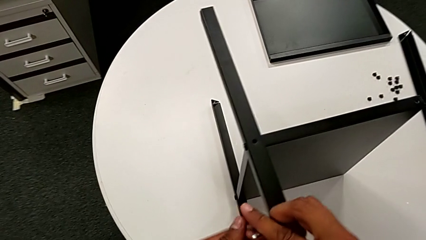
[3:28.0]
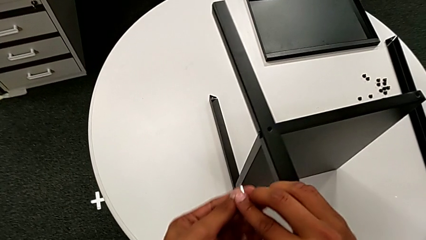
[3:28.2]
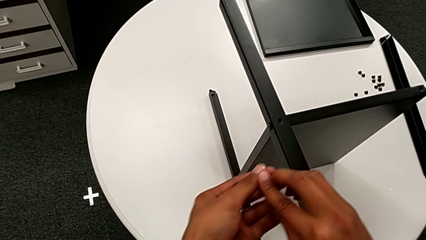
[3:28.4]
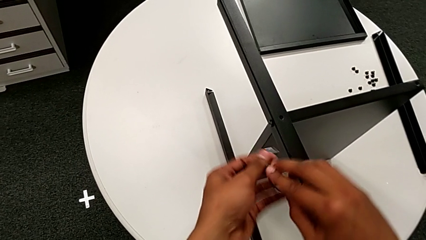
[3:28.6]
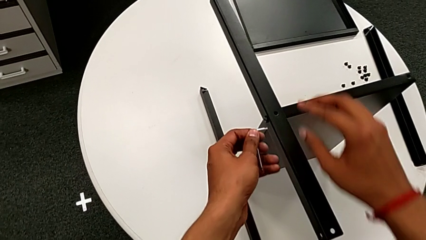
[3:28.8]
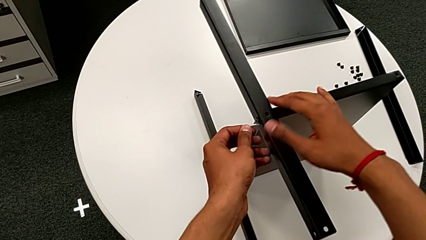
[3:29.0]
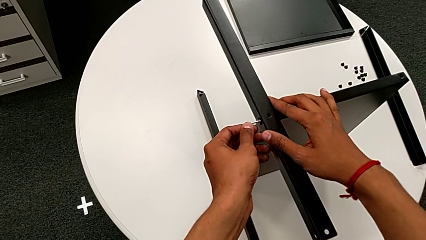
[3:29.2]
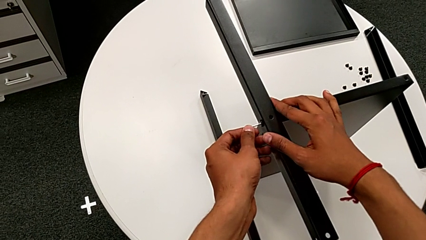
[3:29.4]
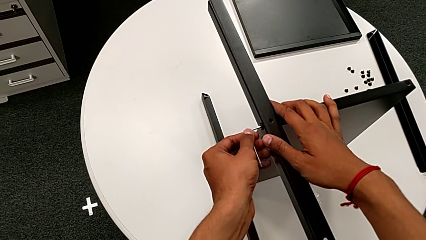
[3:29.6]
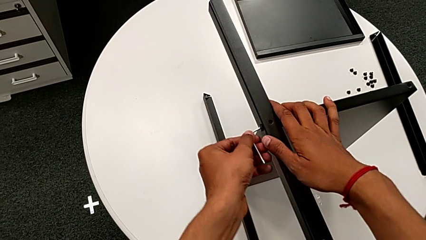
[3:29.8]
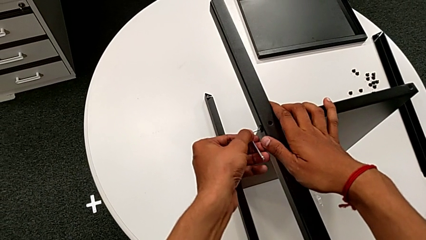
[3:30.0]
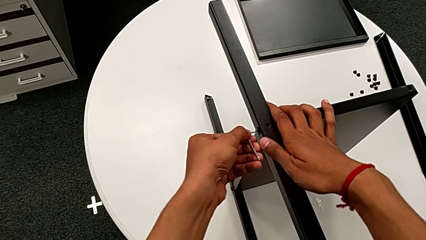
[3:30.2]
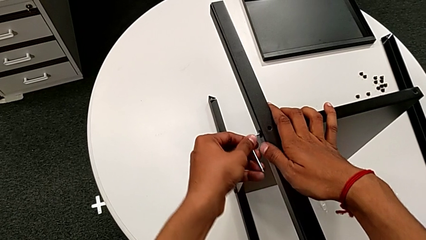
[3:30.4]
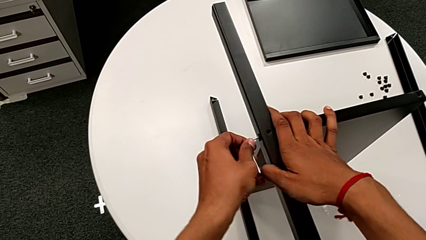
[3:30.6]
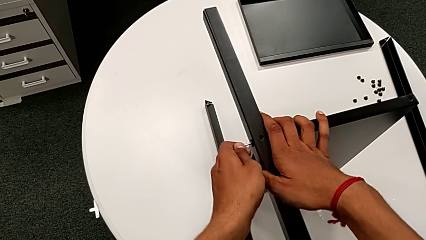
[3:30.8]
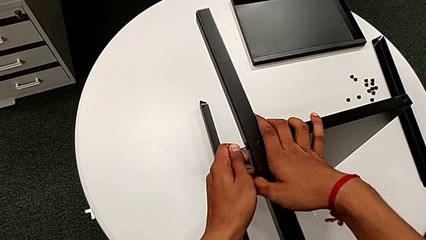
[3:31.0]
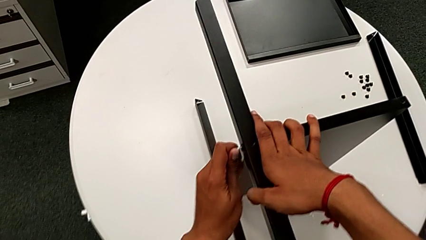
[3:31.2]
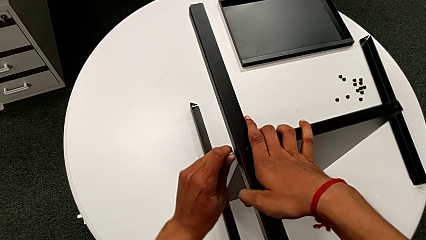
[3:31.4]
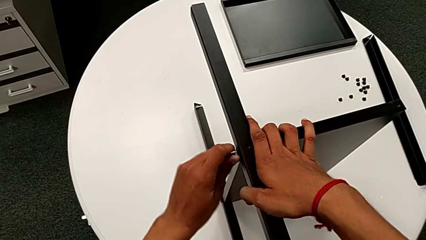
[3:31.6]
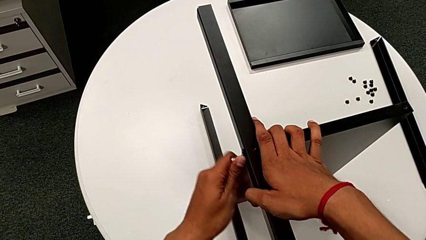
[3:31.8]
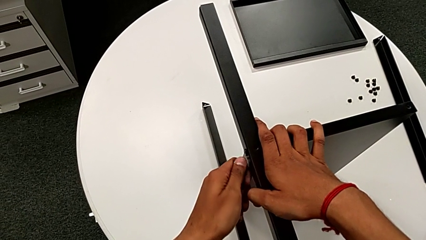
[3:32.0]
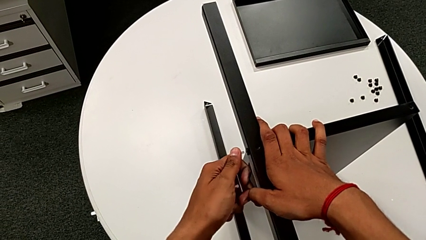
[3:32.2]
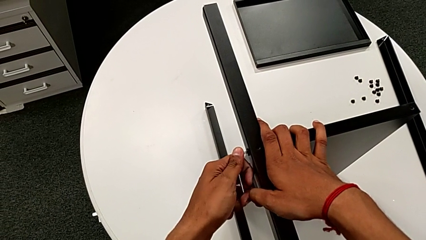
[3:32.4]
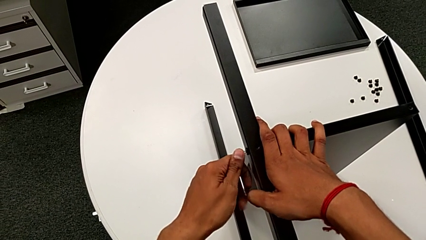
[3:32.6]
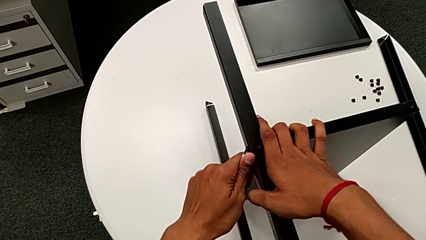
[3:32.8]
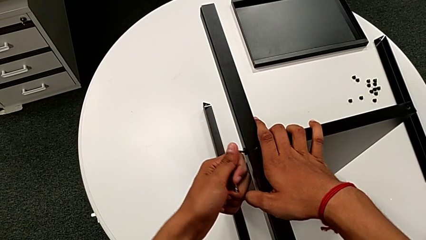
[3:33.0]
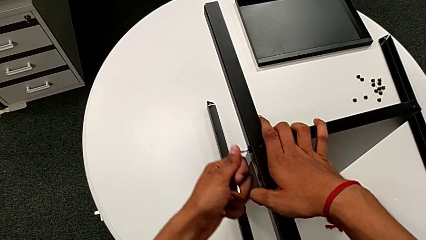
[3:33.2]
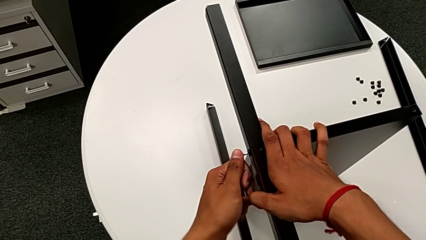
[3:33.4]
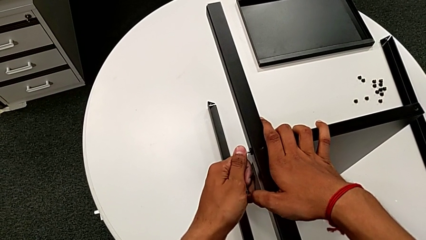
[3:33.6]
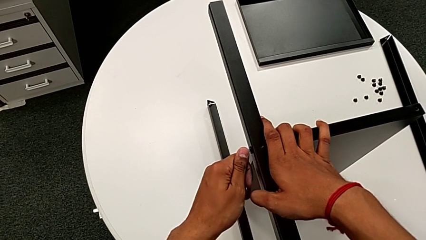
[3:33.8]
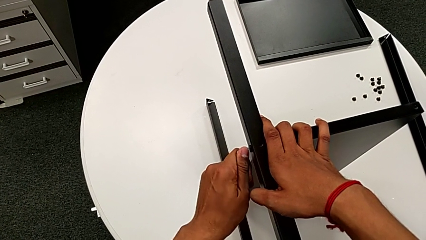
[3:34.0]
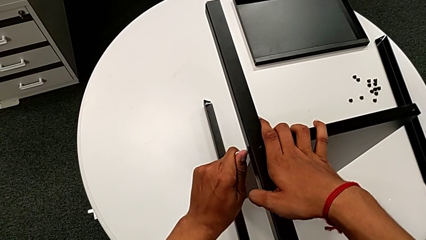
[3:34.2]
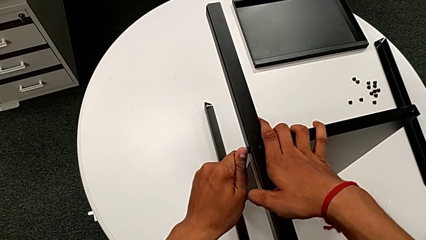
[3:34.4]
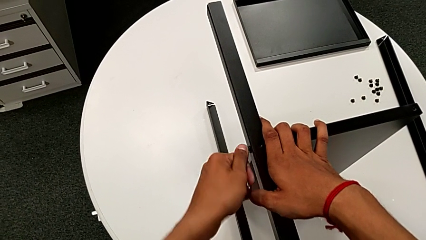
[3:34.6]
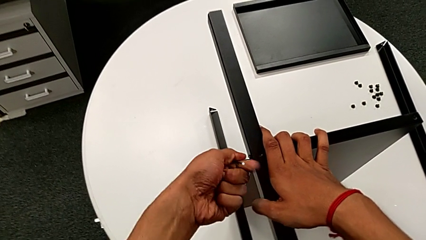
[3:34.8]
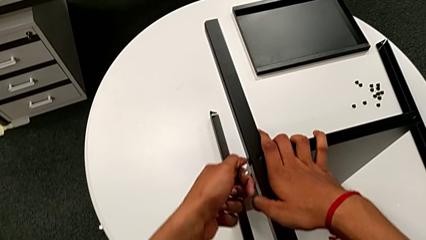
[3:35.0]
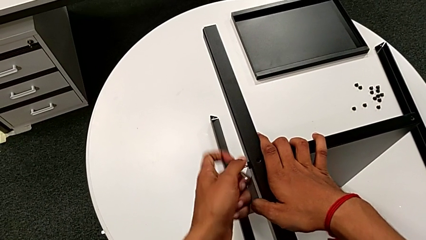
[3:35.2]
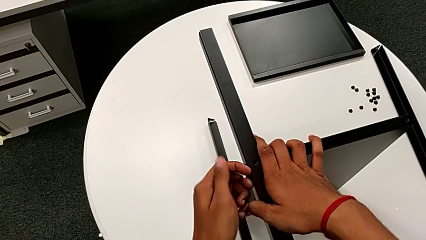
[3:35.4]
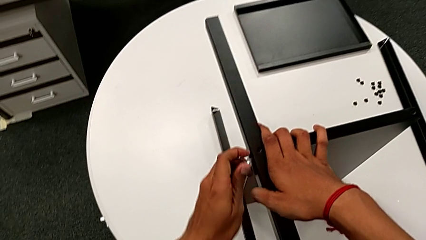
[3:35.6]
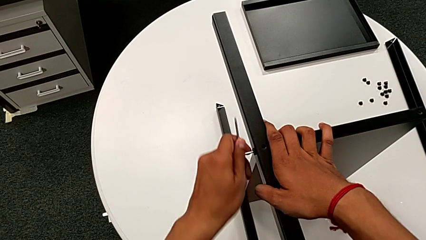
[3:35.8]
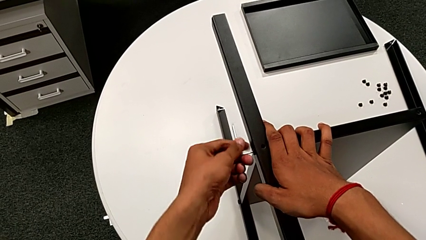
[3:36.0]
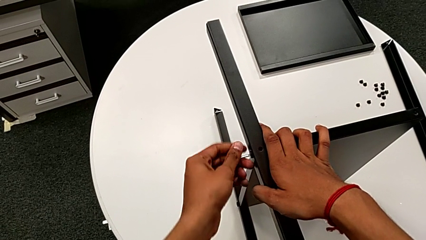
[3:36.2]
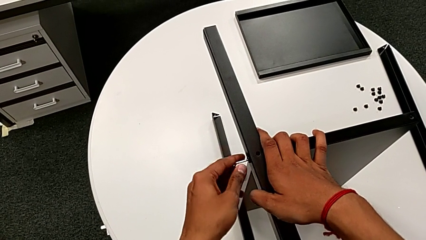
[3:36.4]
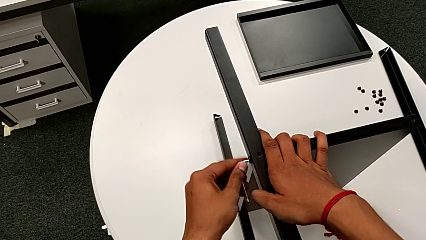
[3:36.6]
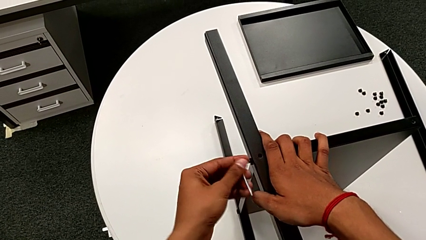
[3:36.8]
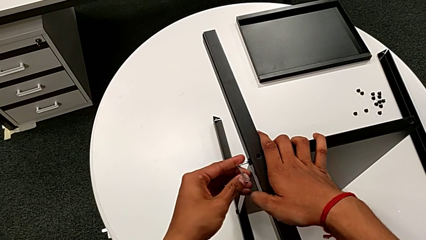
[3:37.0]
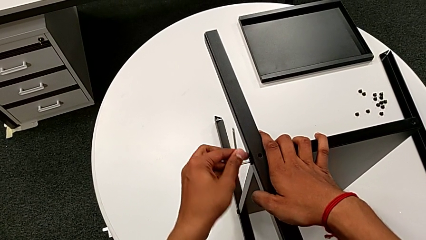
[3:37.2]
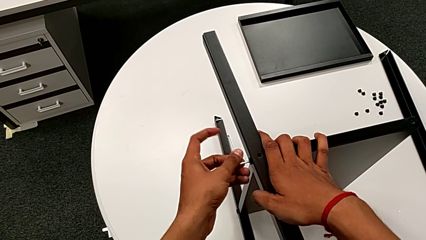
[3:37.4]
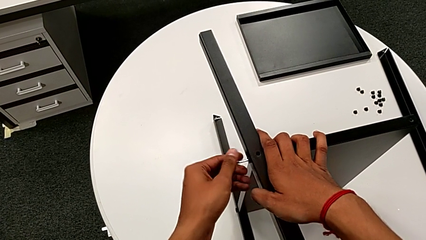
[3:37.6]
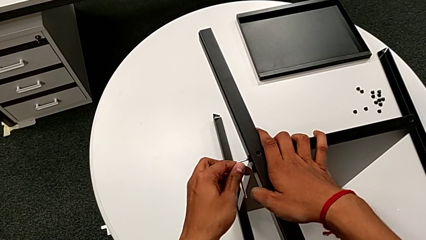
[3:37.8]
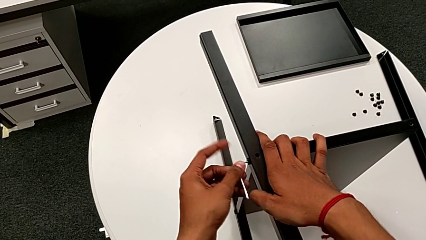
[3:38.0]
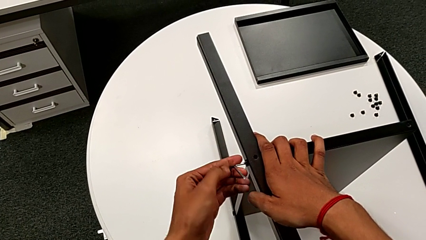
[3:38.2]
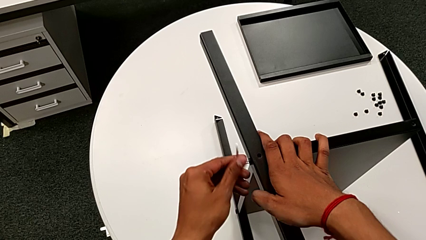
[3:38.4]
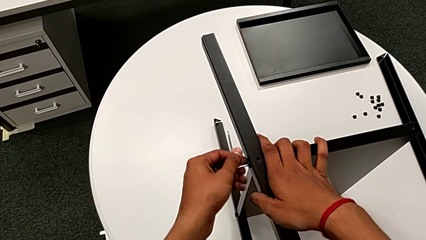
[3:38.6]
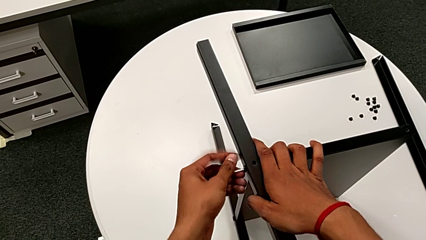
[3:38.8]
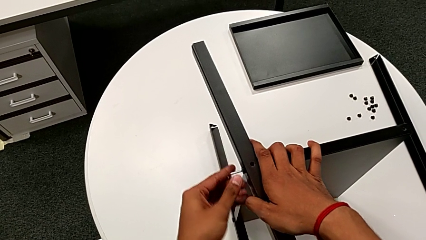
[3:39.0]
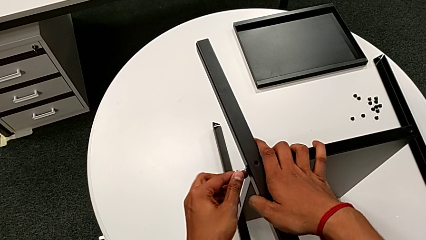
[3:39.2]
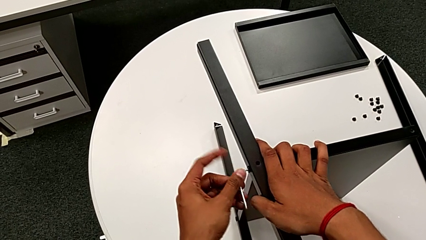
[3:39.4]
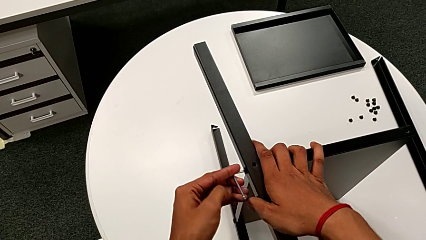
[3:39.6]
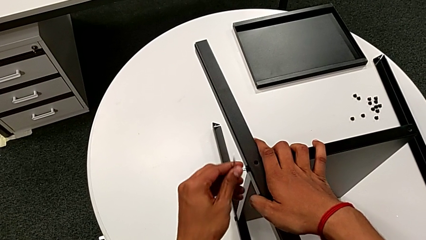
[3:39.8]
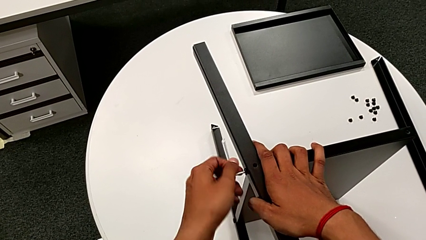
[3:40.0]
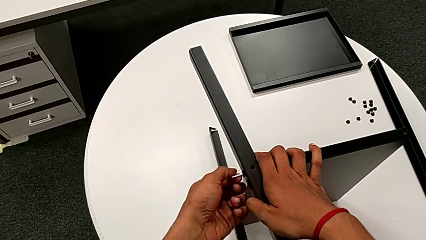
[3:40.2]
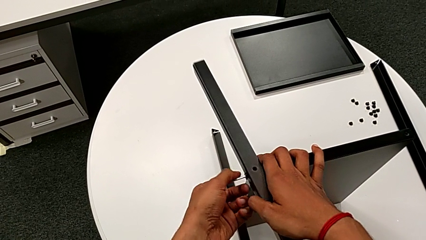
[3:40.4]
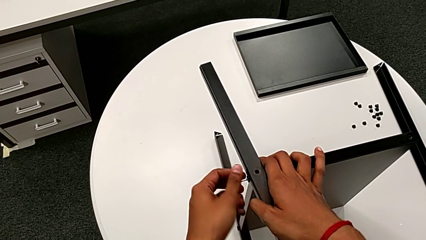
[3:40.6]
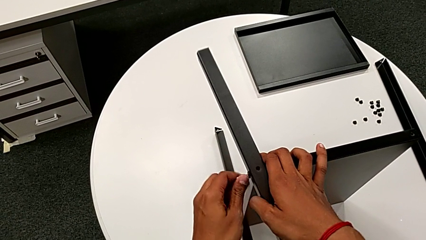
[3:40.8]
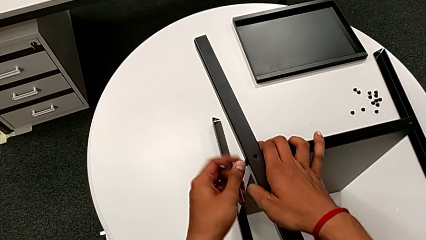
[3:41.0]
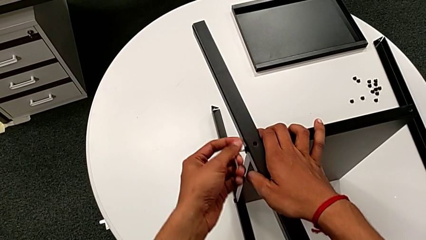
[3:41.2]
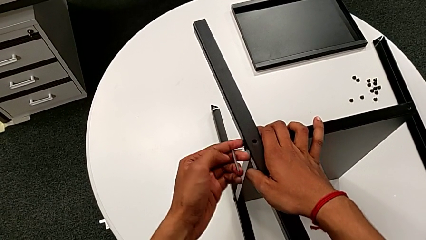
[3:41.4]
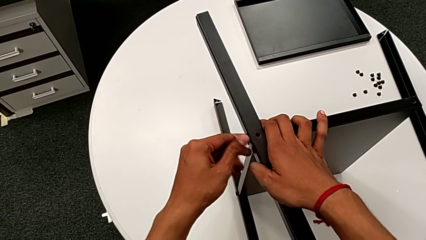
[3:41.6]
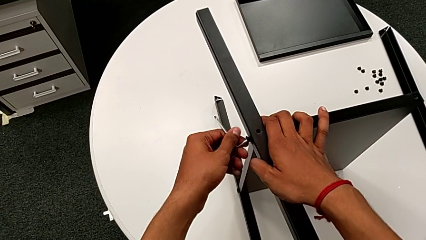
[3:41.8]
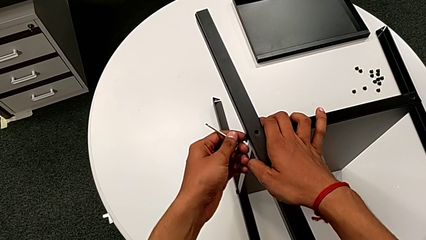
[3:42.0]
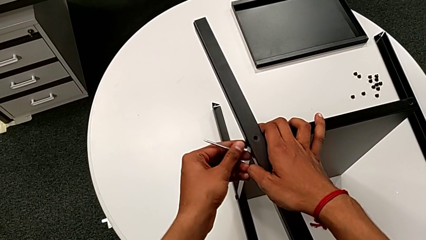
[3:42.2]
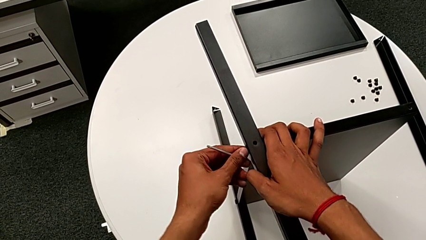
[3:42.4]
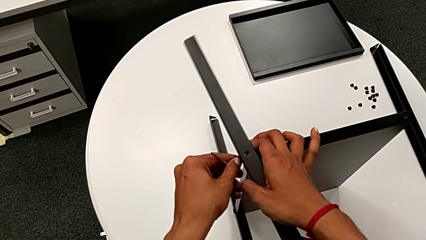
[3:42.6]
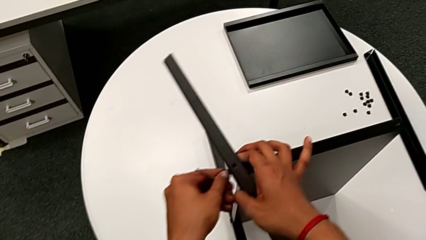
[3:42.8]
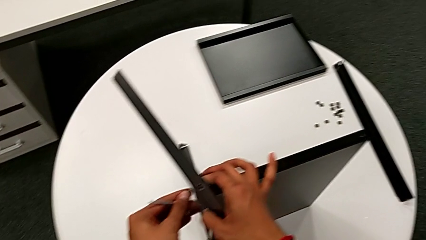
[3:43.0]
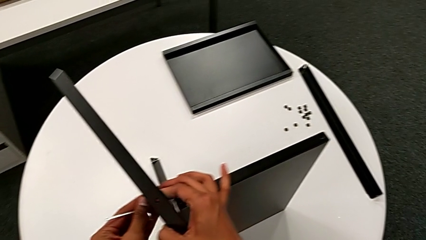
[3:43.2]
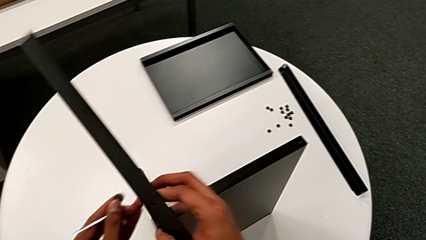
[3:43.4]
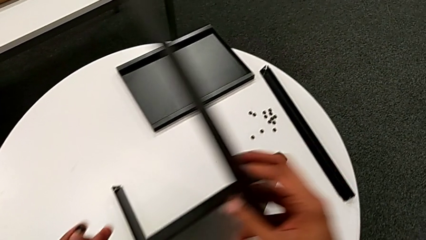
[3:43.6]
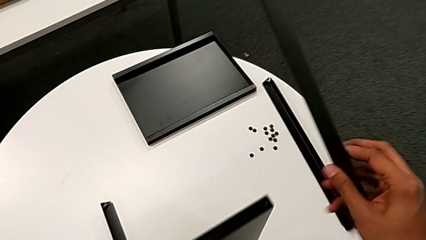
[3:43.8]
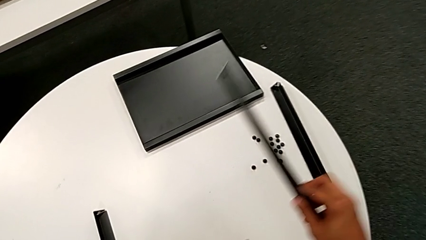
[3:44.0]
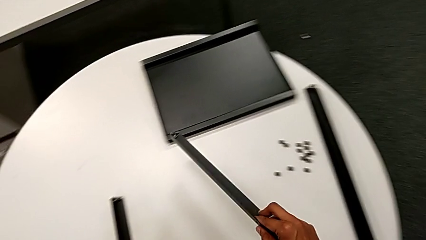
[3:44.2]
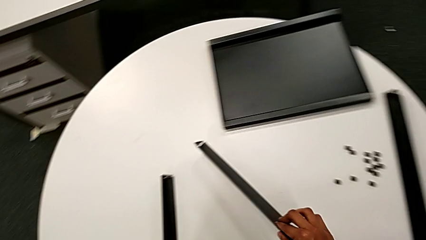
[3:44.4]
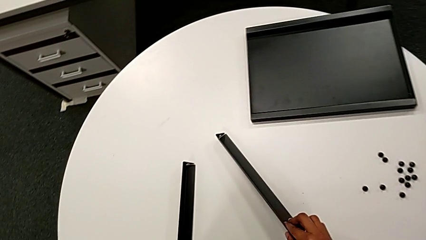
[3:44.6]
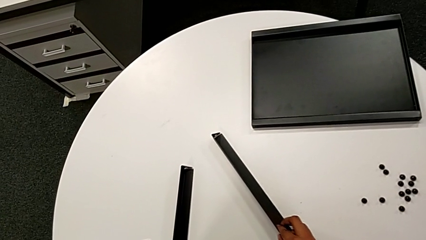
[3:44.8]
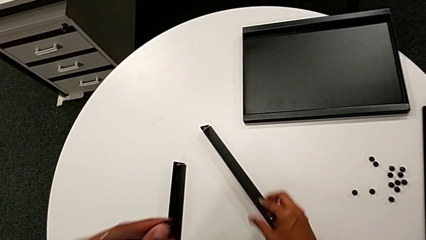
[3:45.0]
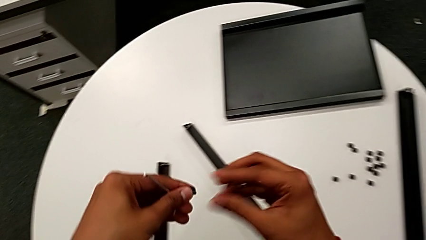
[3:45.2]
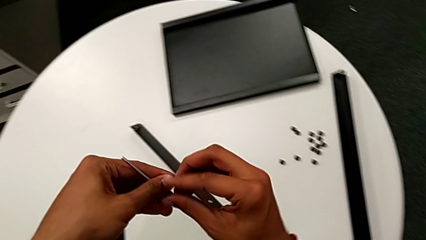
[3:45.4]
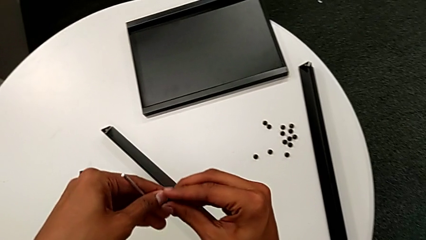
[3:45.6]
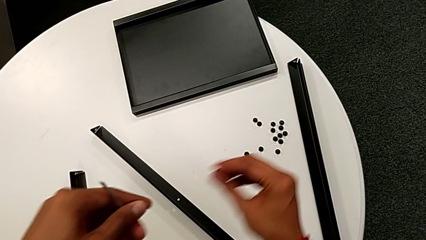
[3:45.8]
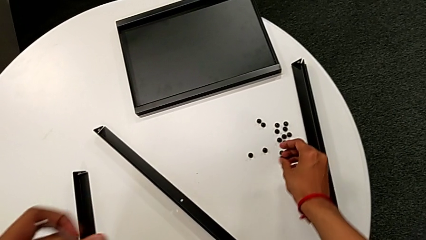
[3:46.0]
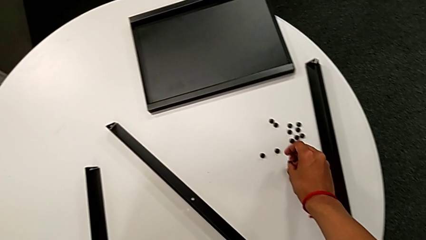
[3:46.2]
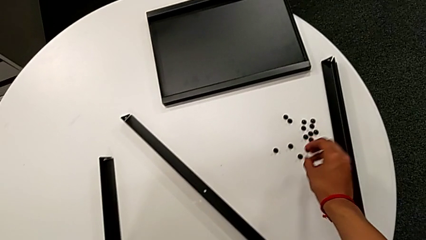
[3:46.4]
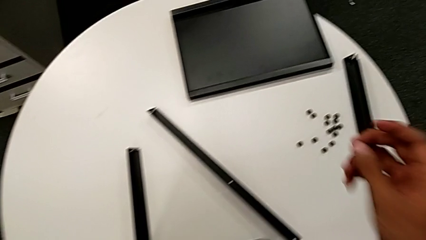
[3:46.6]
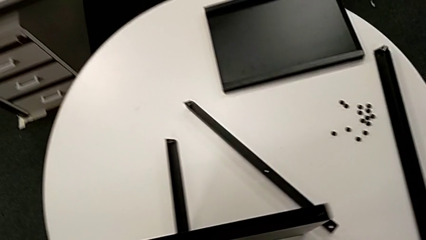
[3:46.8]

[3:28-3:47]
The camera wearer is disassembling the third leg. They approach the Allen wrench, insert it, unscrew the hex socket head, withdraw the Allen wrench, disassemble the hex socket head, disassemble the leg, place it and place the hex socket head.
